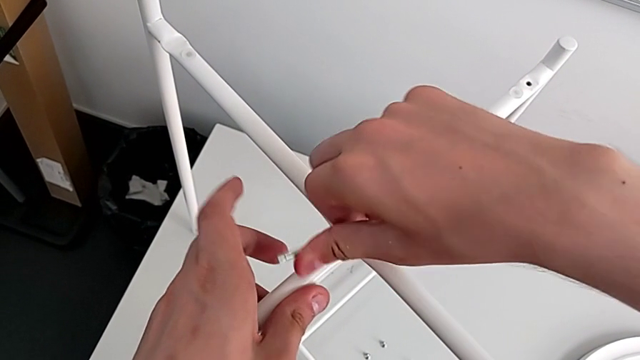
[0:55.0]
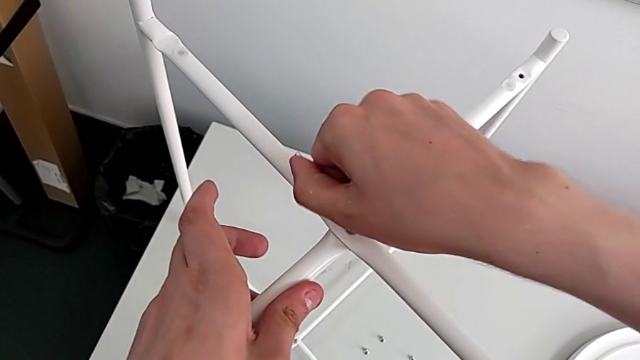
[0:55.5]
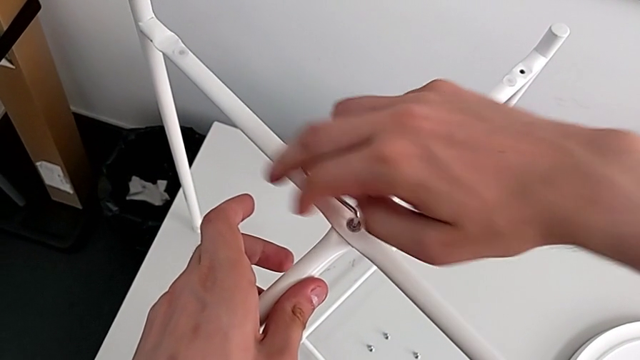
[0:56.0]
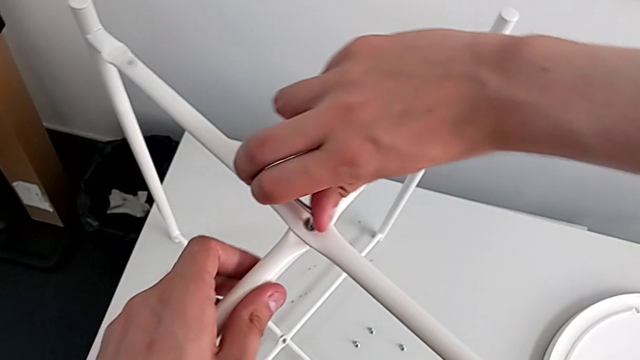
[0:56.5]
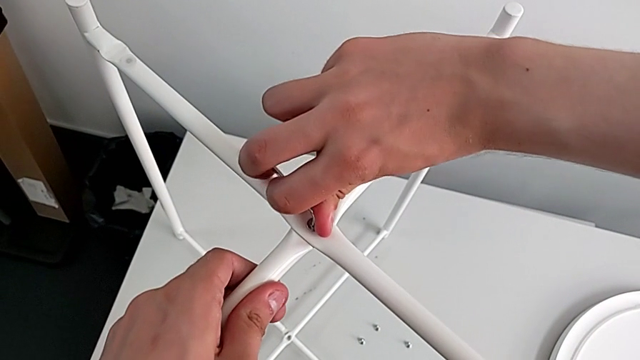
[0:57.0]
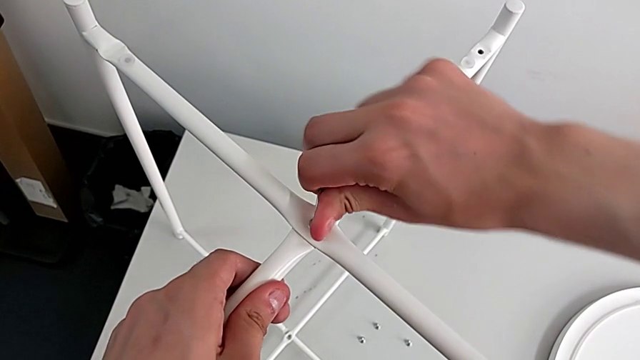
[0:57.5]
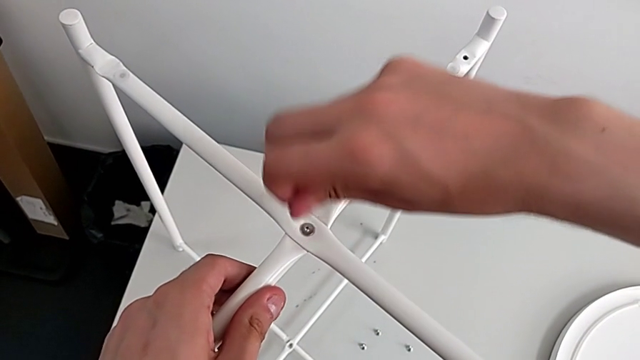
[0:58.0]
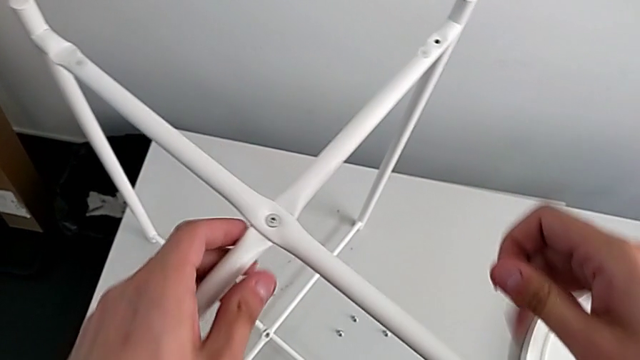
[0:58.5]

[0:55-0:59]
The camera wearer is screwing the top hex socket head. They screw the hex socket head and withdraw the Allen wrench.

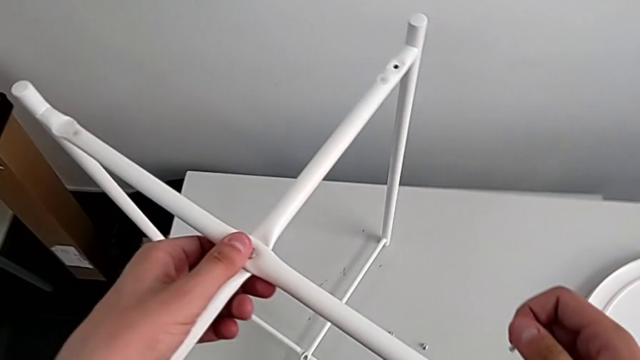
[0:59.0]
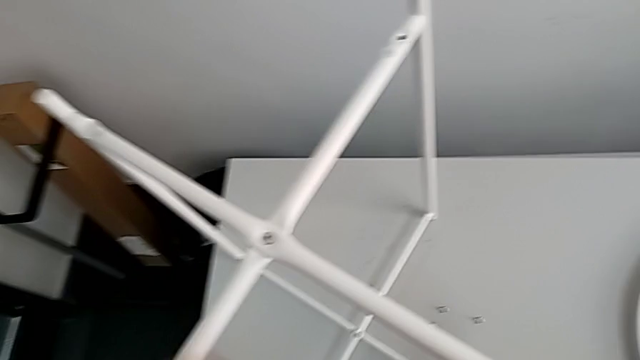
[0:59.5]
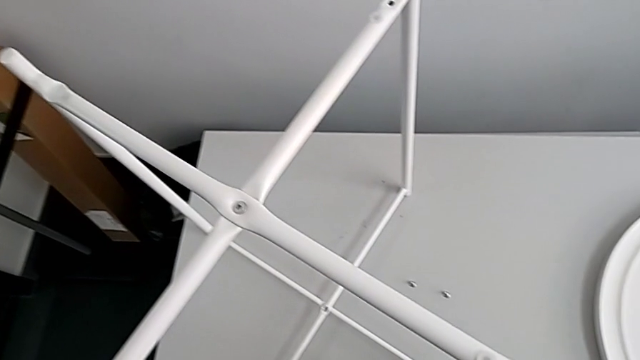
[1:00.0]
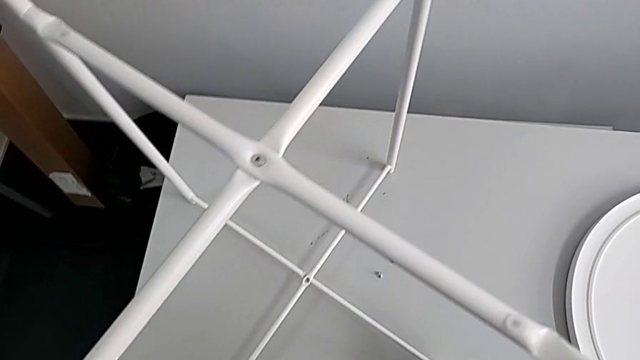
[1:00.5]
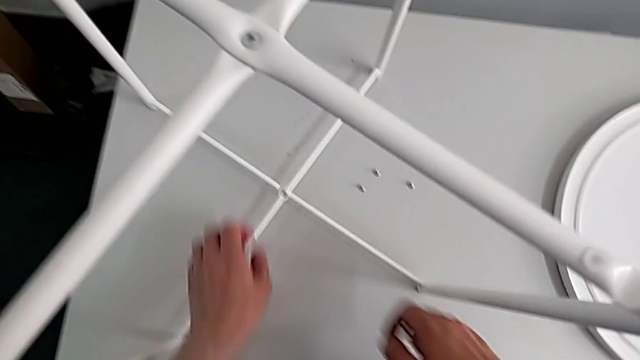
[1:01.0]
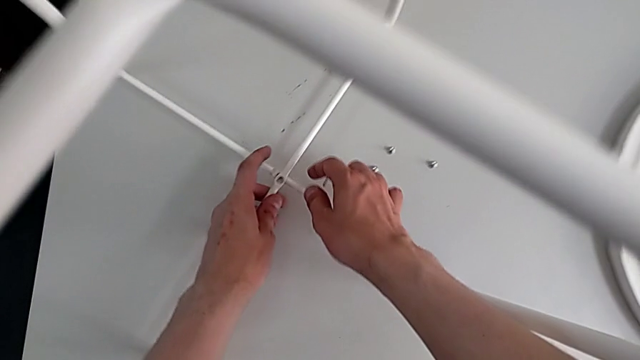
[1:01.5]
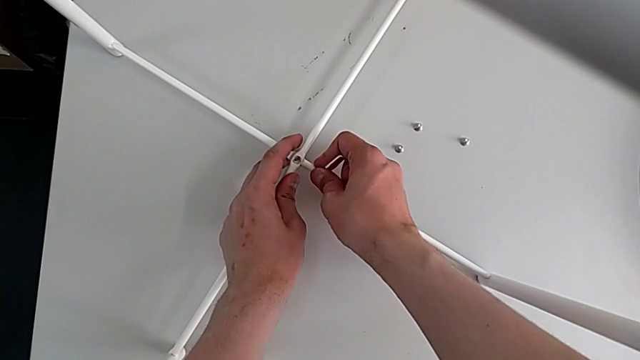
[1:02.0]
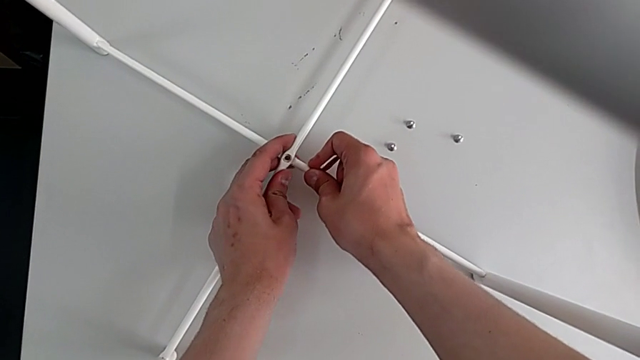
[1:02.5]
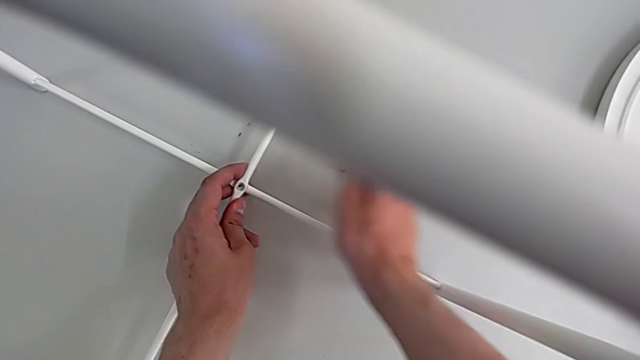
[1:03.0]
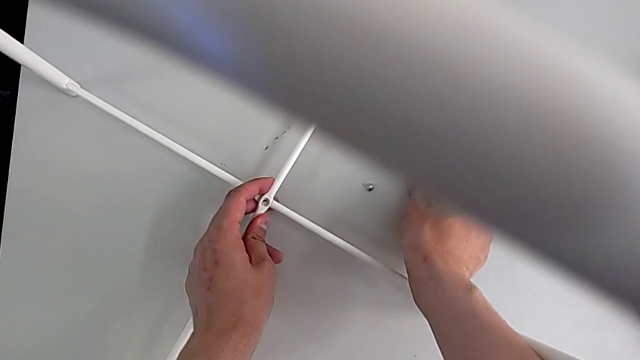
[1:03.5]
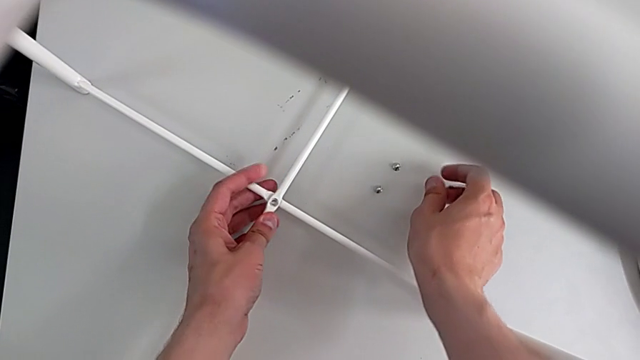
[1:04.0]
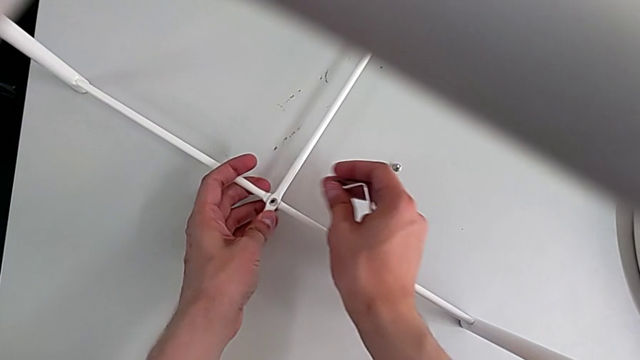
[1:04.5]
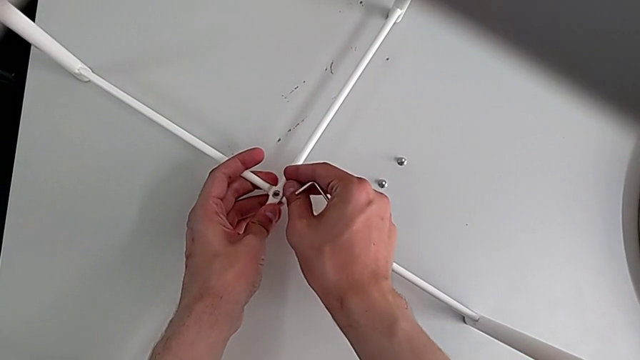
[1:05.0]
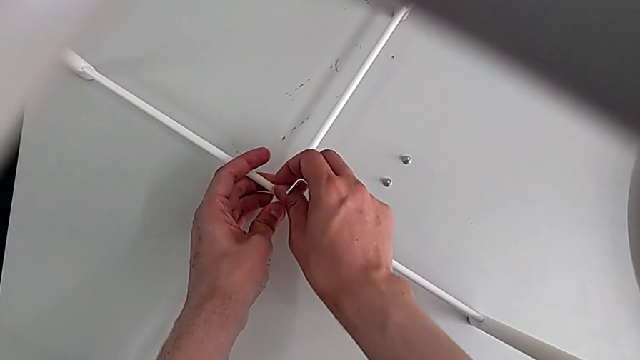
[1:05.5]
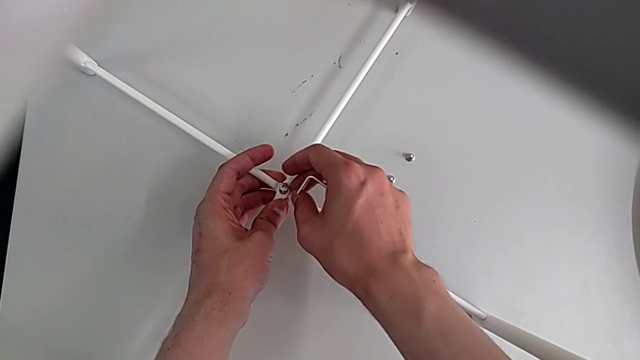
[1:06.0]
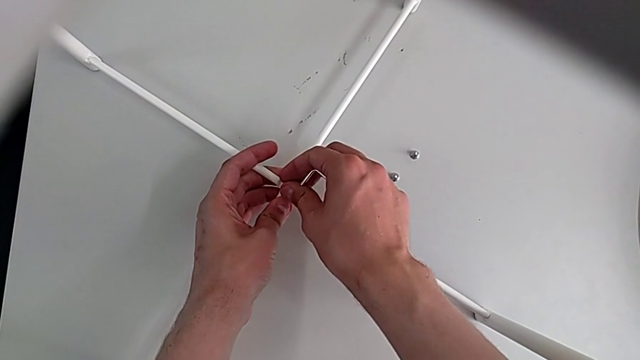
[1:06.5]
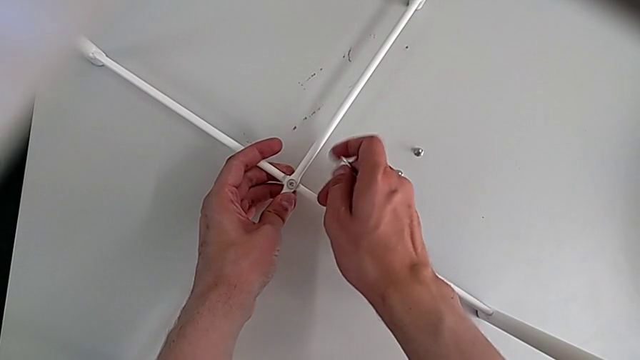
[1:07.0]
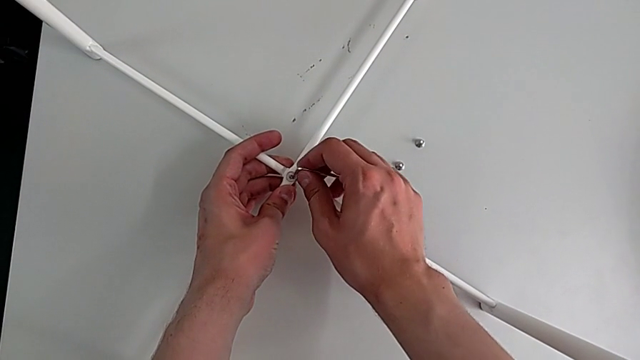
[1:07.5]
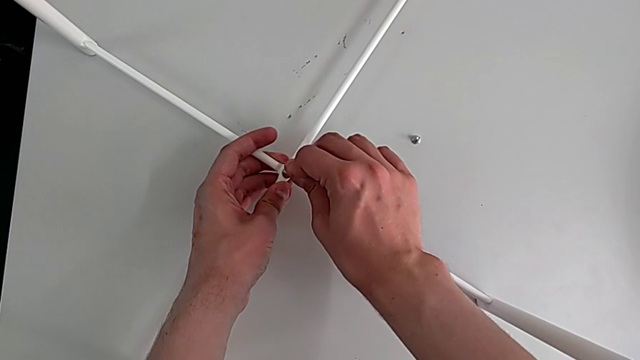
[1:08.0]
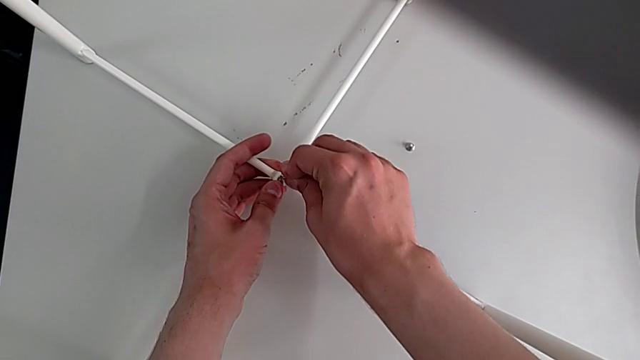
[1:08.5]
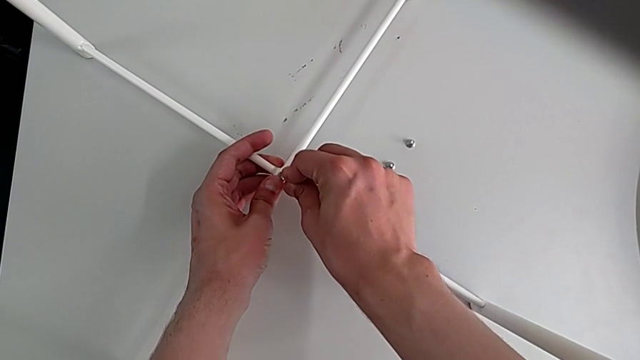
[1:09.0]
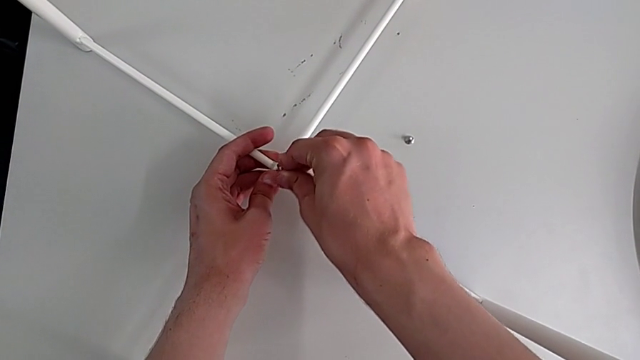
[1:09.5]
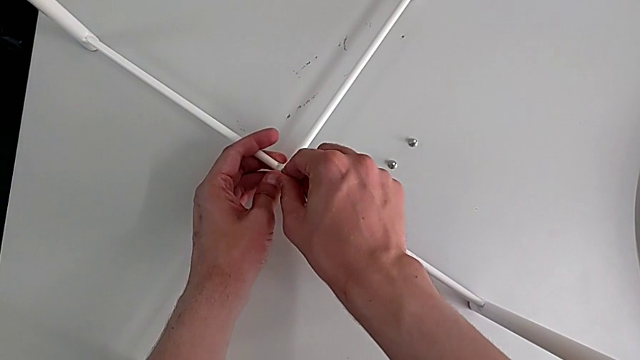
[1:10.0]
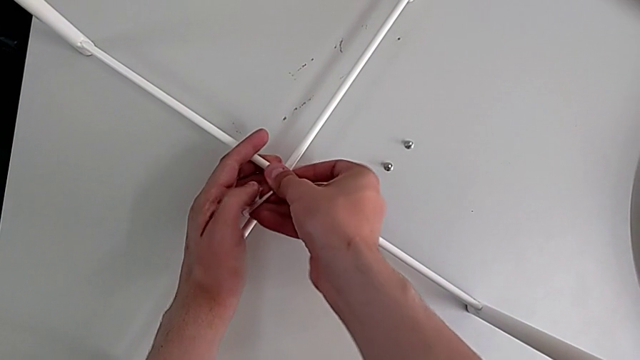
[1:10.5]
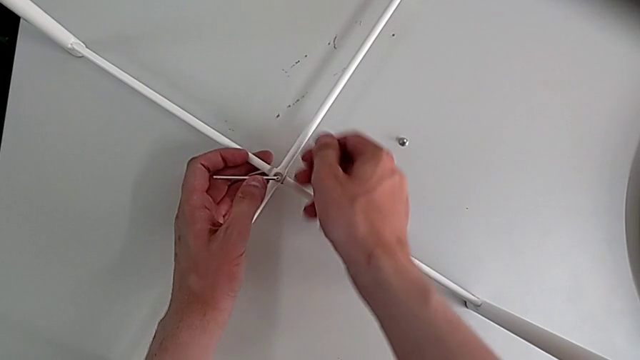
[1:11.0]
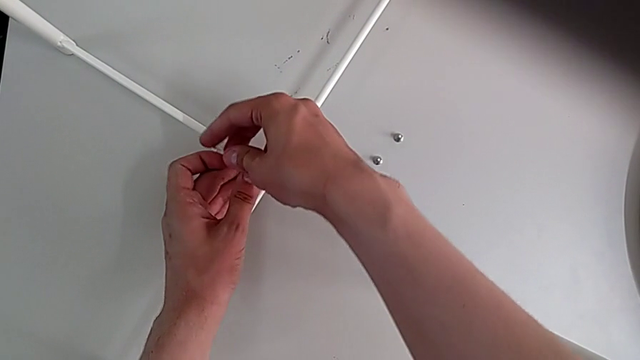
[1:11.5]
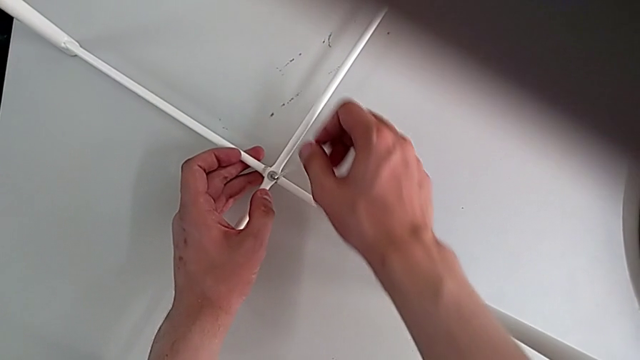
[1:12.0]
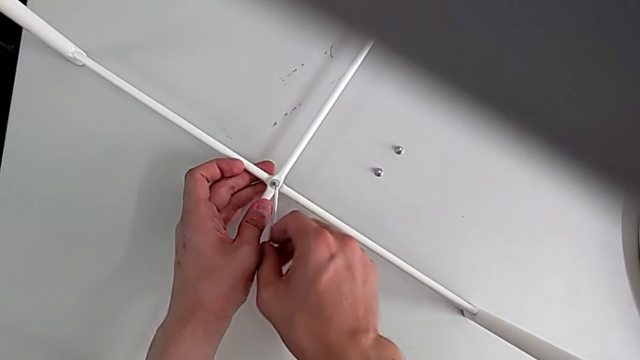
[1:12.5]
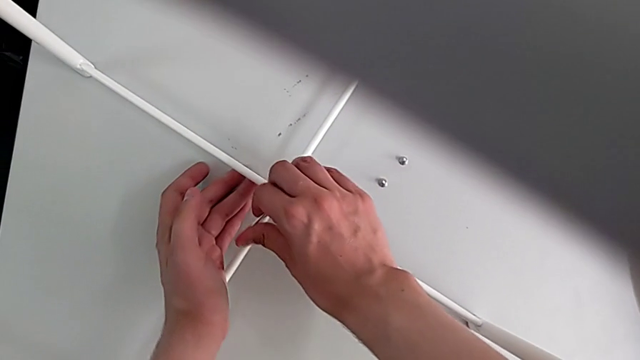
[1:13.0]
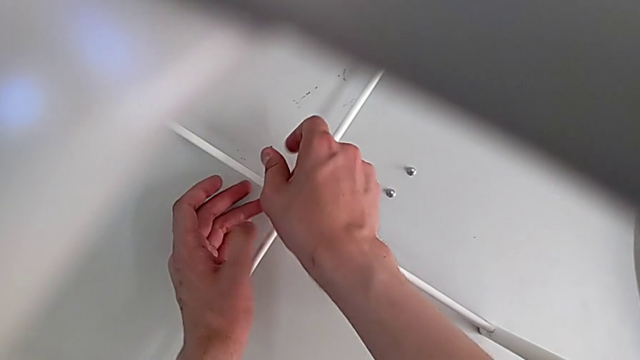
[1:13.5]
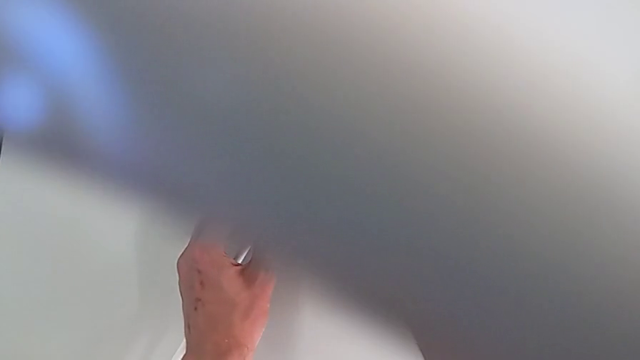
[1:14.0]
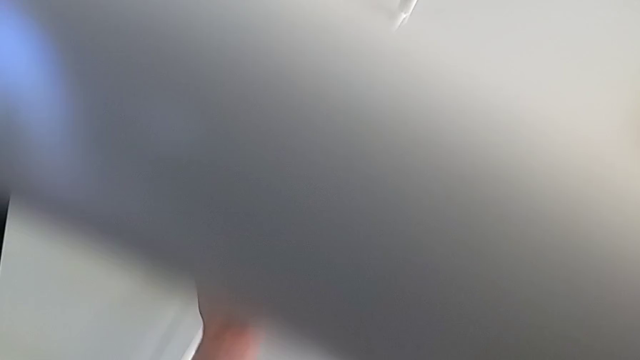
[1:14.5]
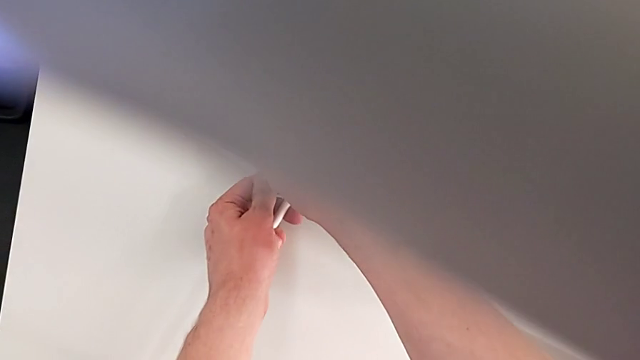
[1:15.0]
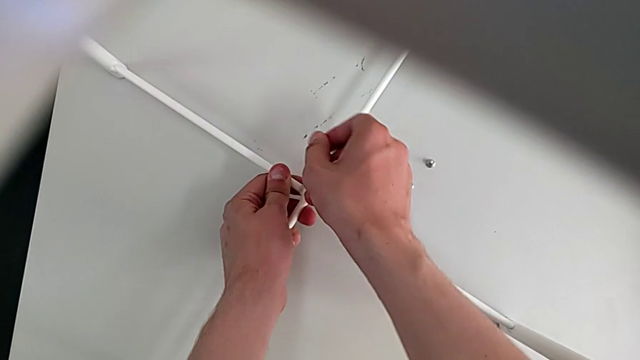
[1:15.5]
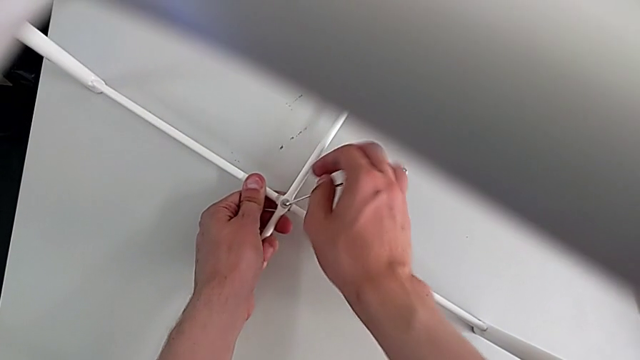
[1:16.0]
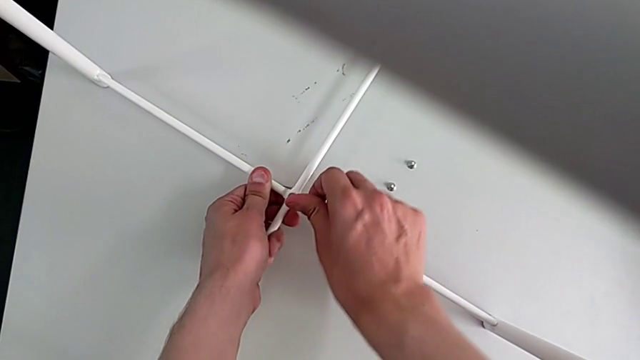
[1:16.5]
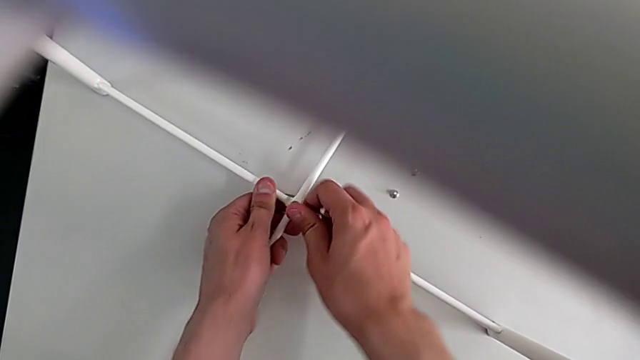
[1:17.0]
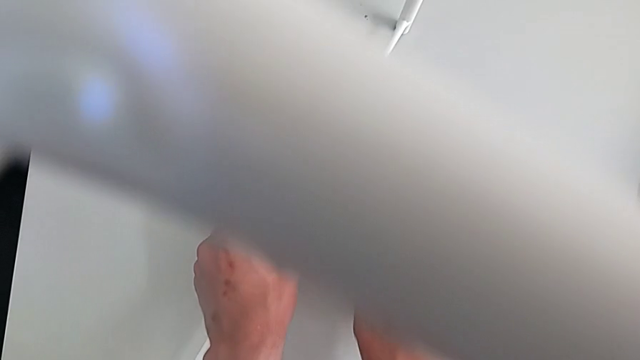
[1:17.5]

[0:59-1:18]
The camera wearer screws the bottom hex socket head. They grab the bottom leg, align it, grab the hex socket head, insert it, screw the bottom hex socket head, insert the Allen wrench, screw the bottom hex socket head and withdraw the Allen wrench.
